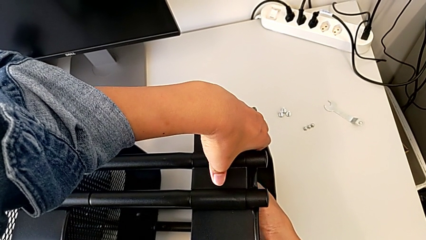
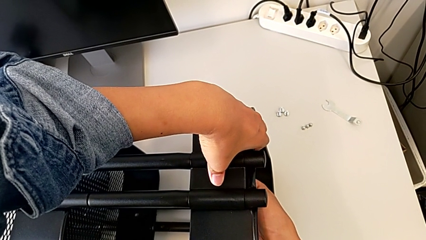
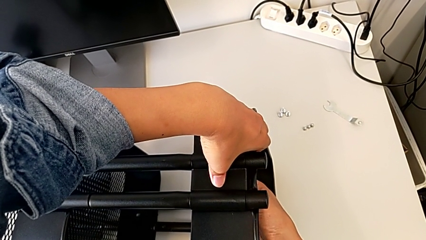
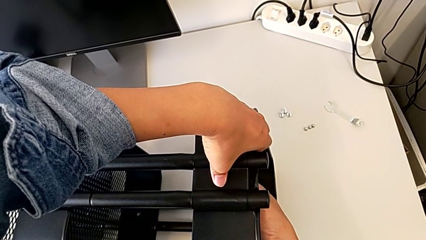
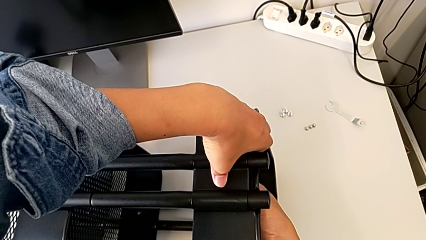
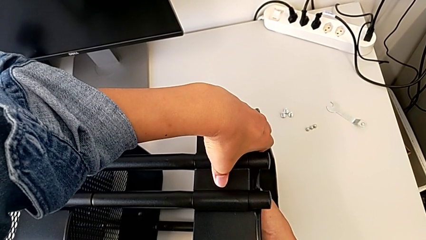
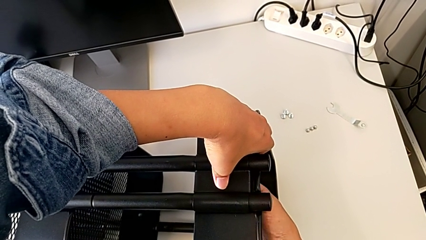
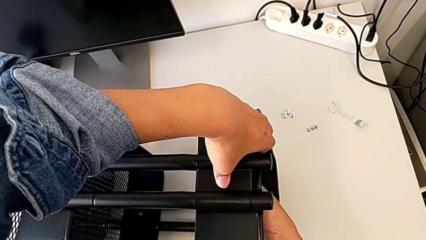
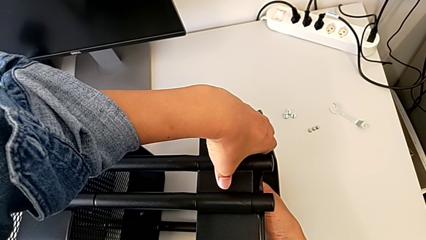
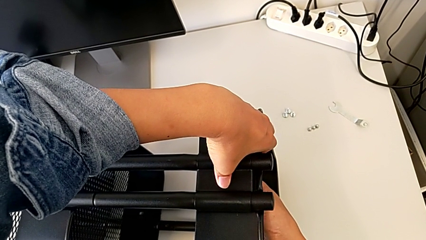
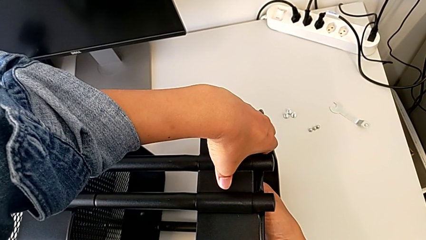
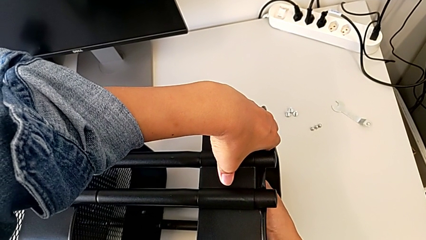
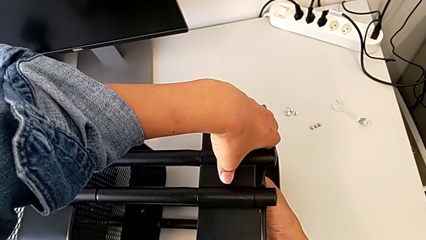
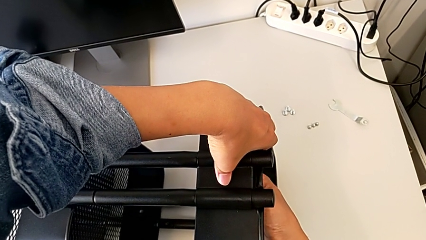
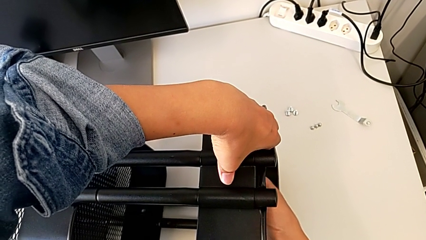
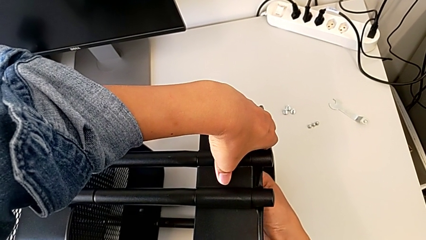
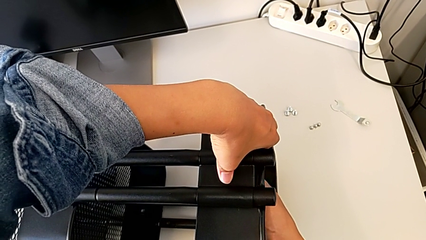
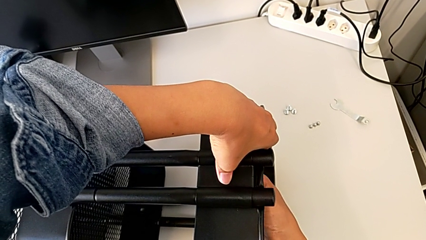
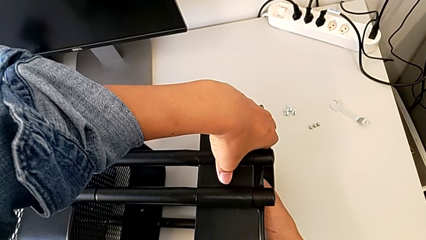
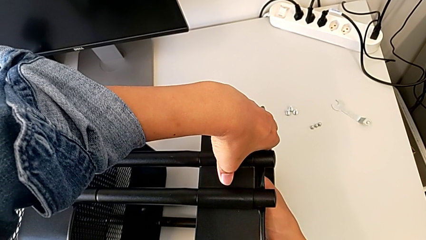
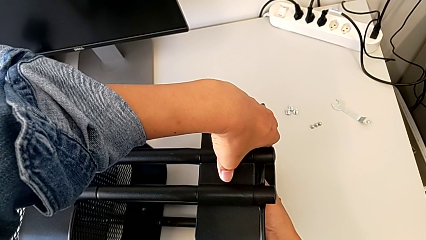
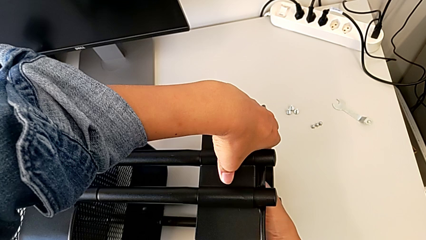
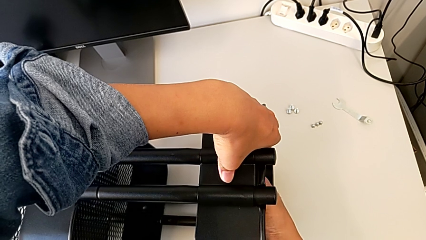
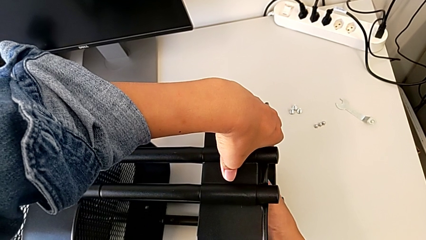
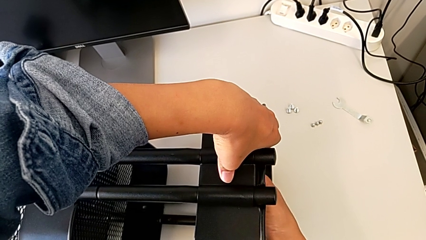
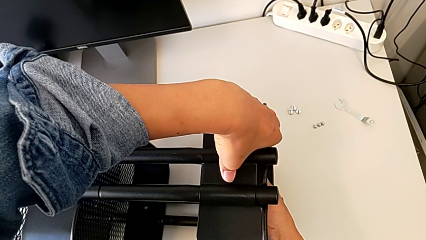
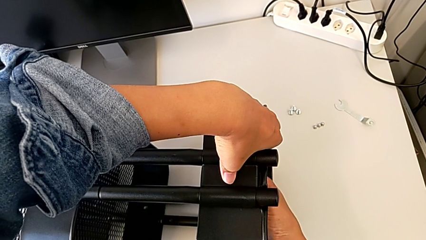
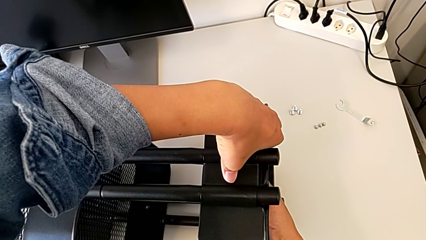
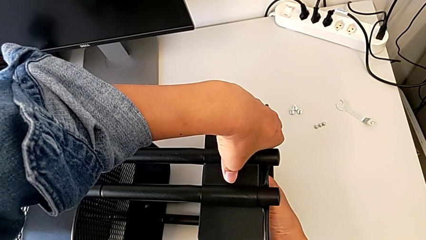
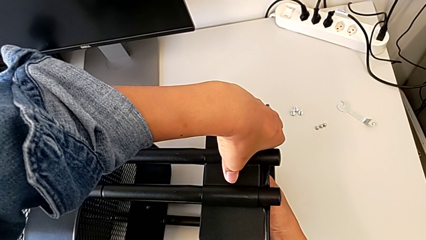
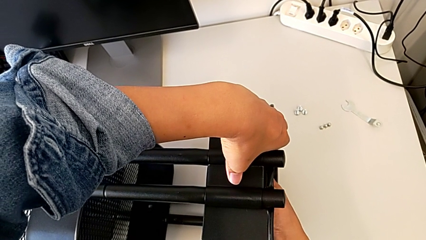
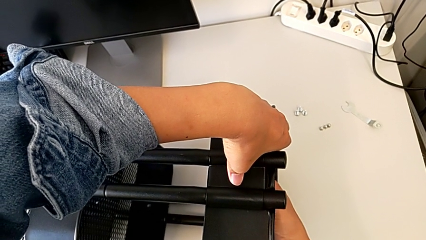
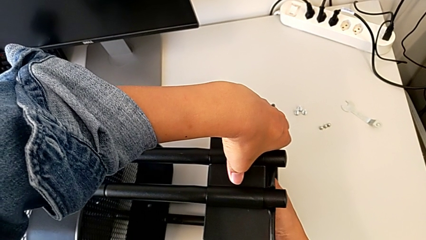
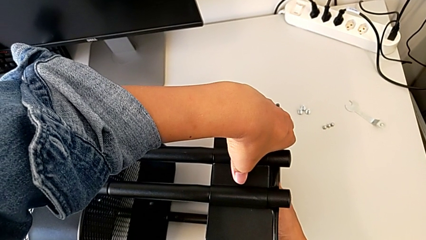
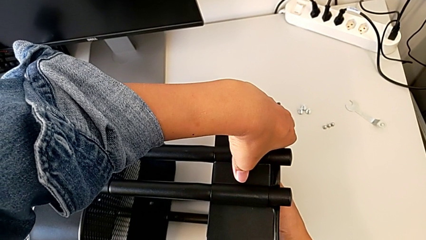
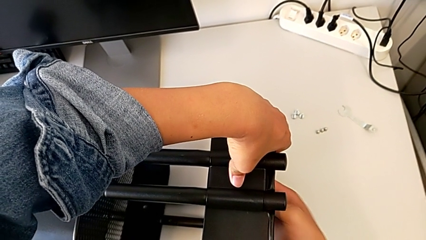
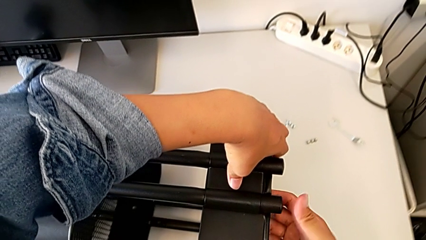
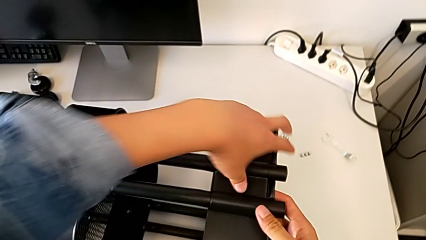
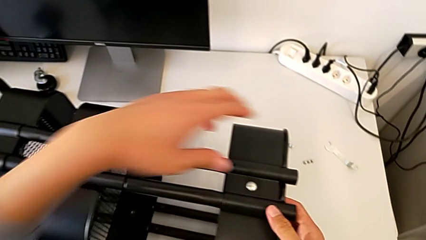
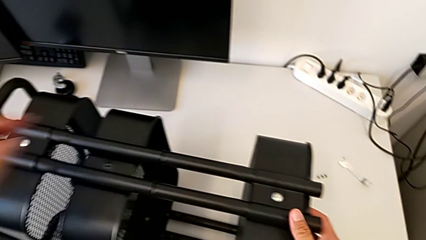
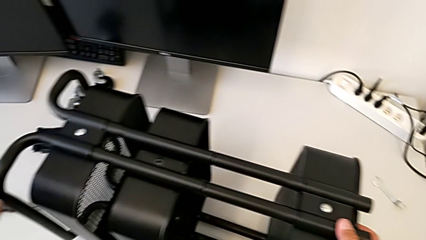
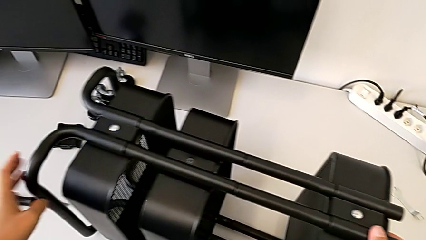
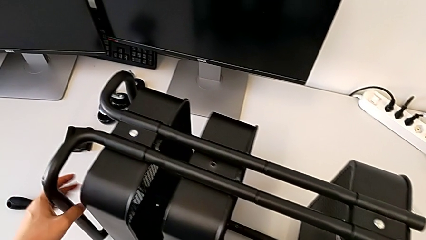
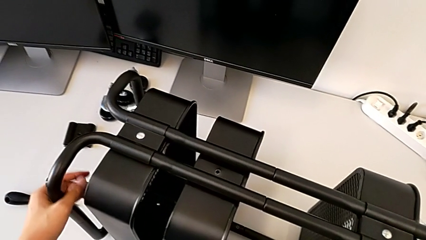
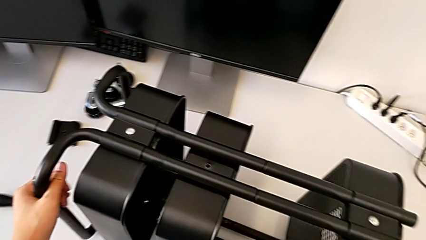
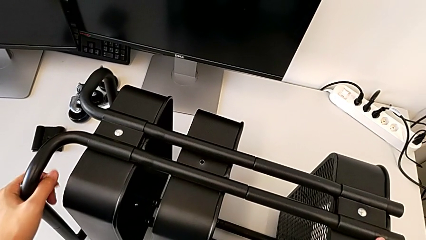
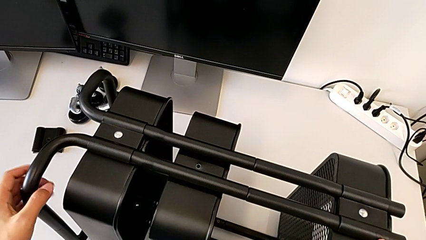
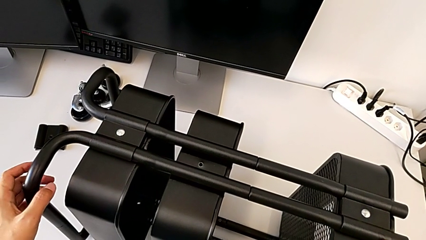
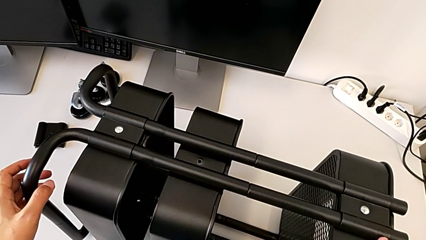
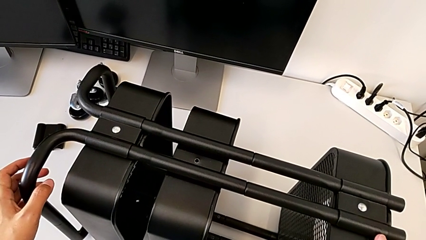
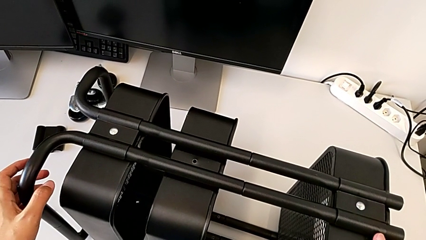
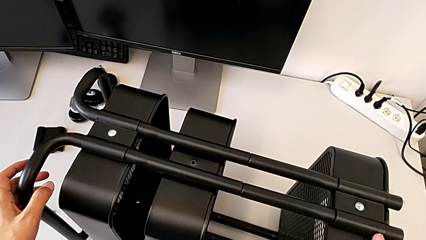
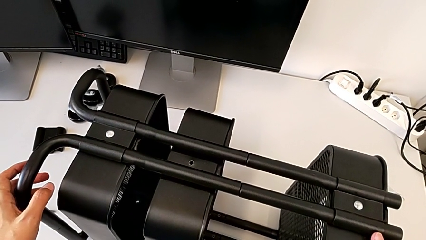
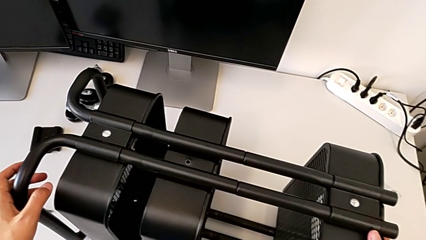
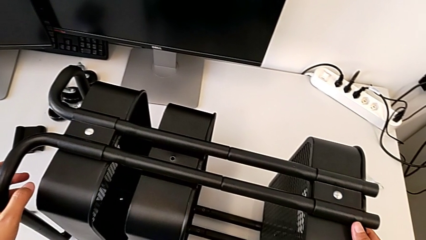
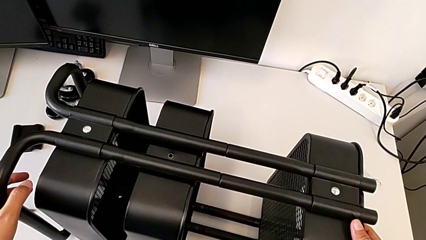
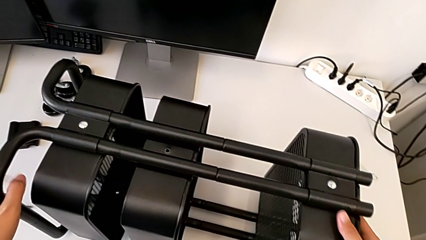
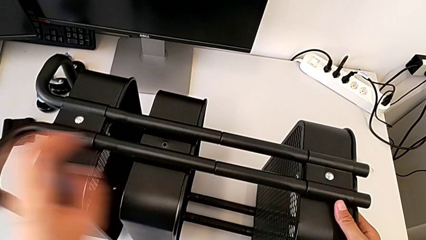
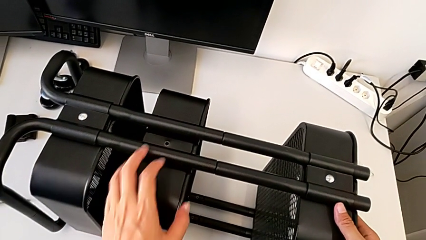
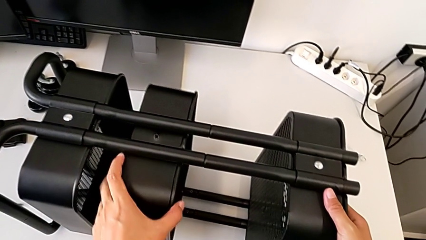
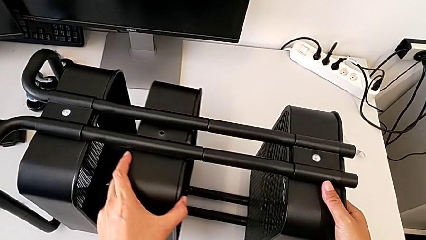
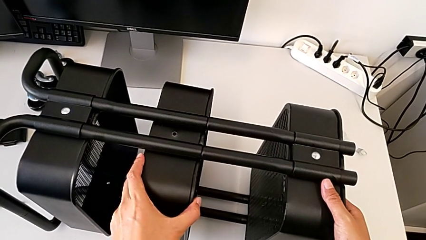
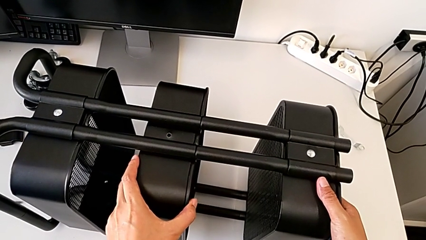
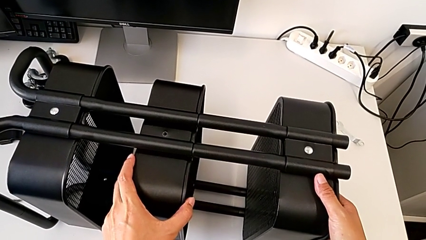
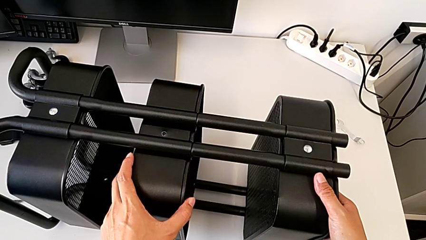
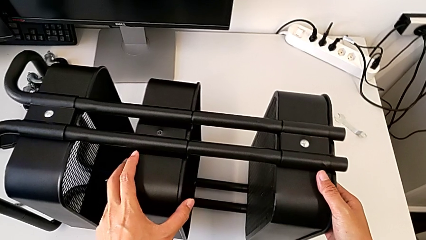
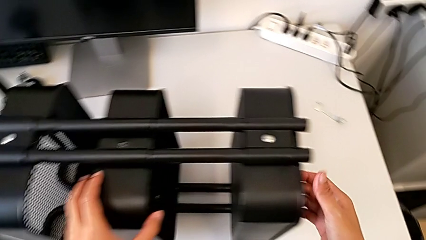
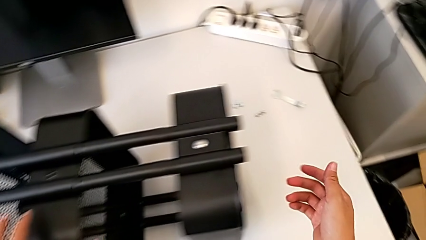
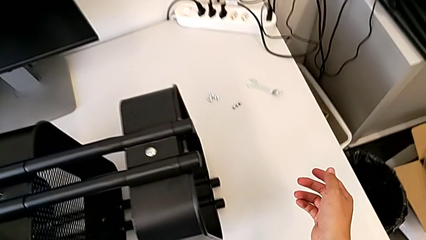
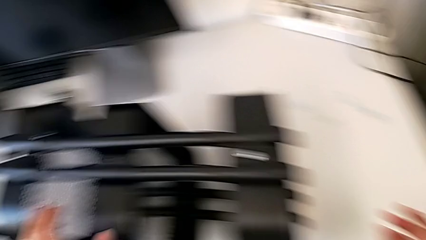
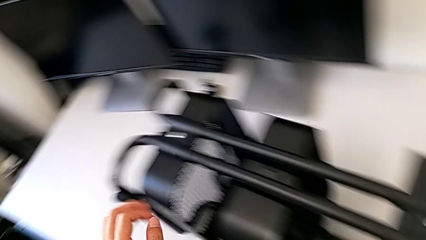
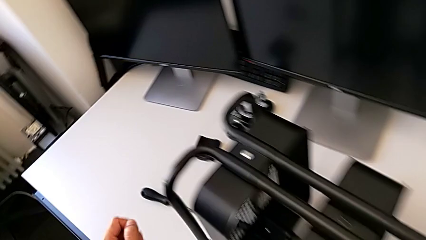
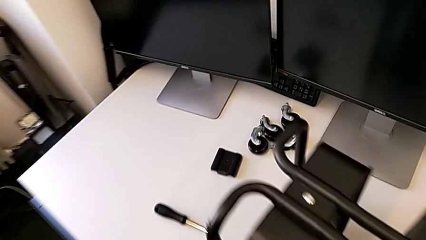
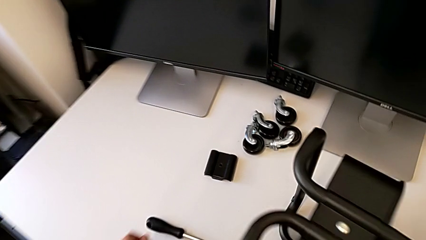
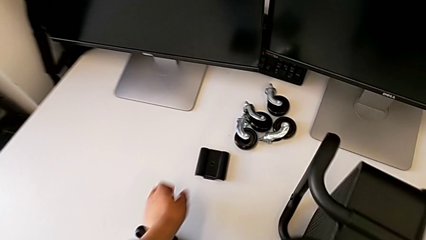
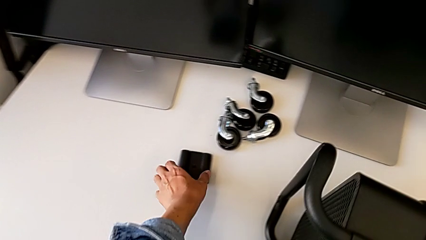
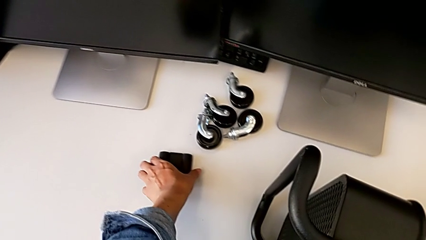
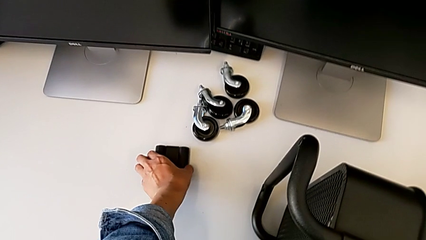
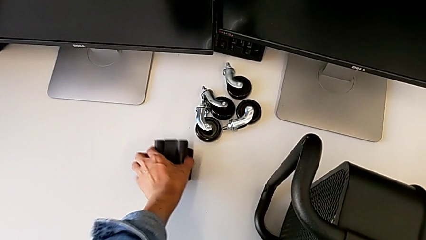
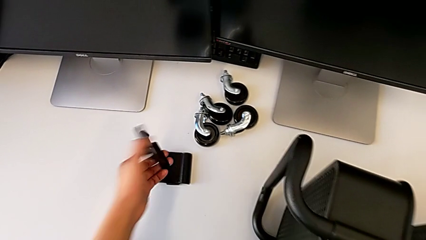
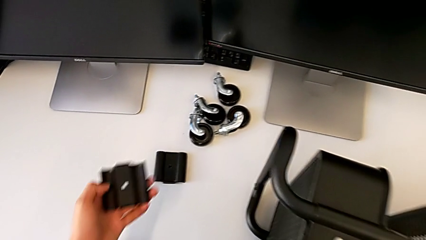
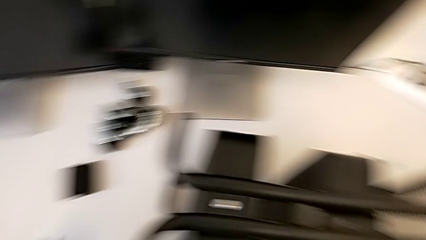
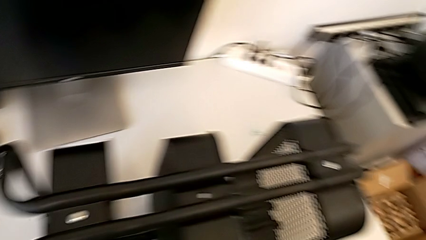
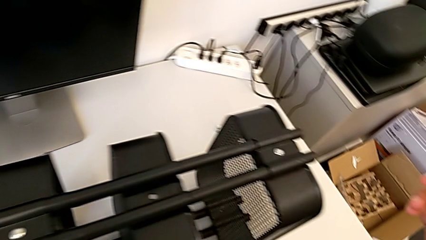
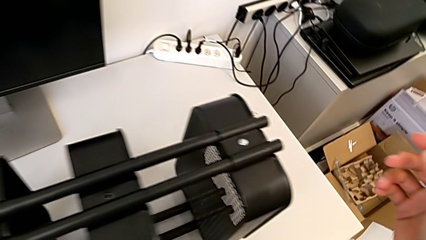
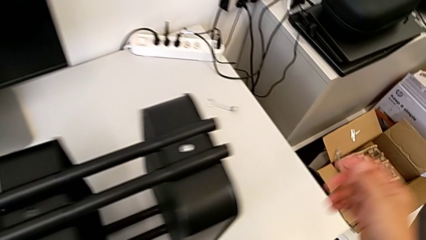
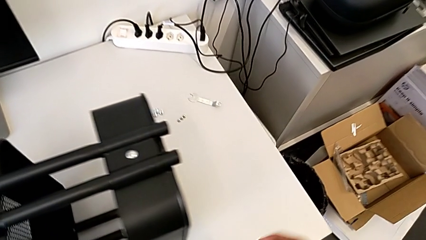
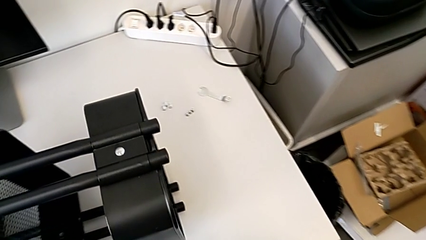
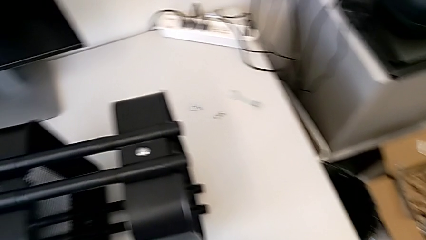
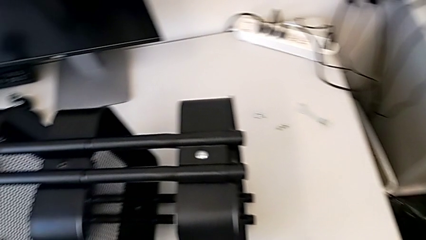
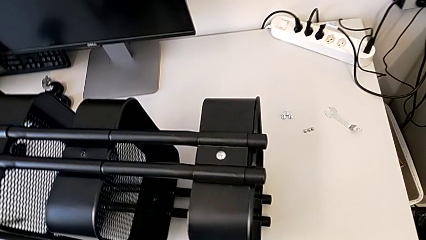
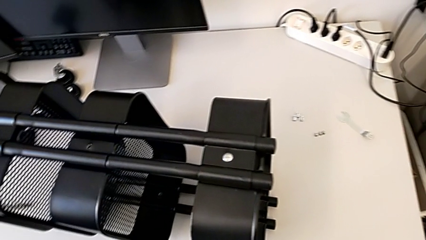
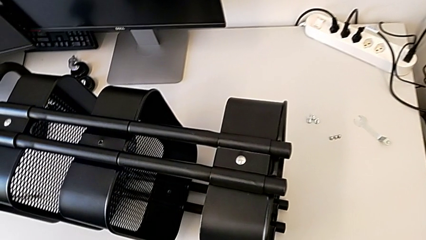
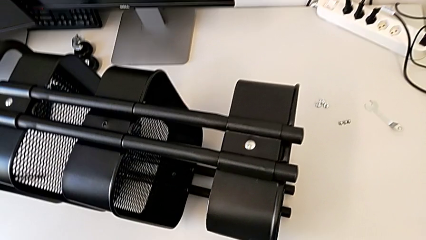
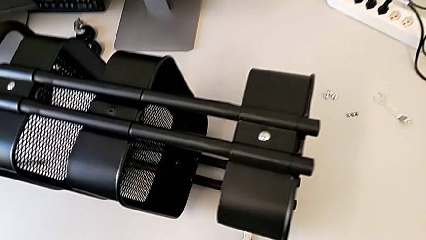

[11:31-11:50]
The camera wearer is screwing the bracket to the left side of the top box. They keep screwing the hexagon cap nut and wrongly grab the bracket.
